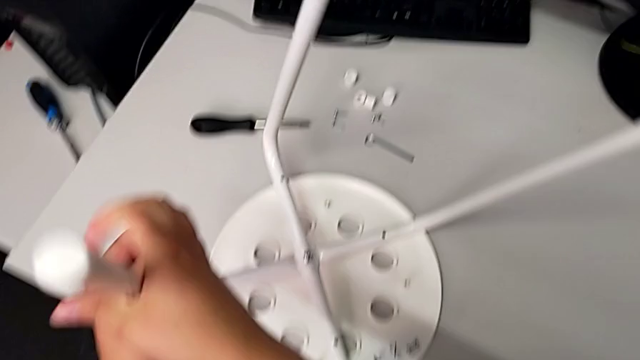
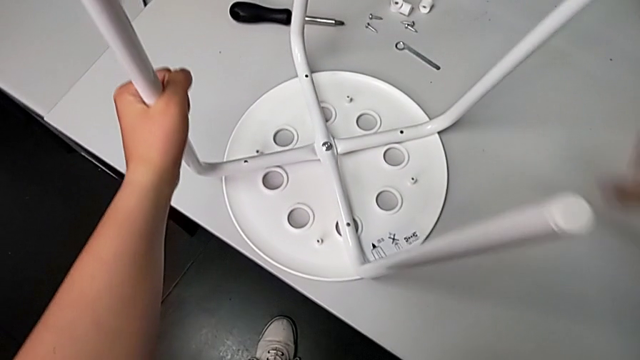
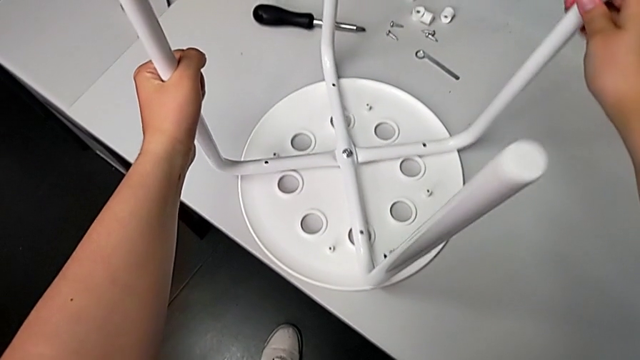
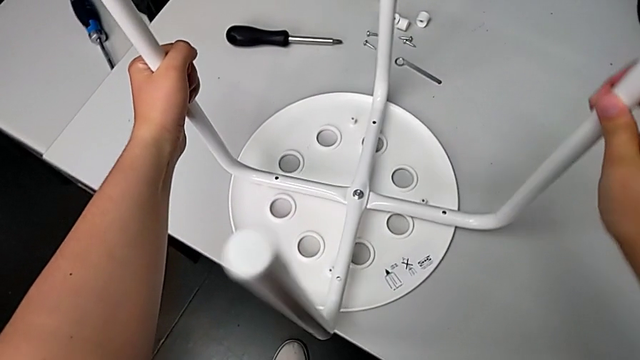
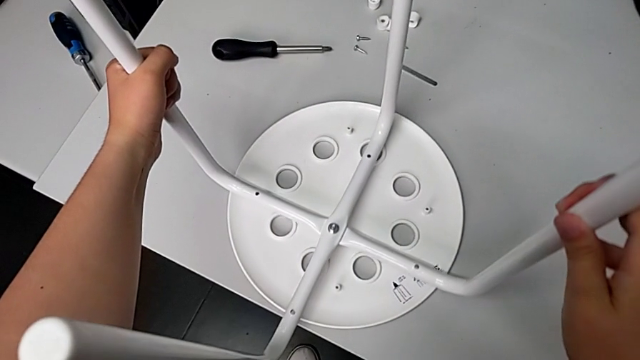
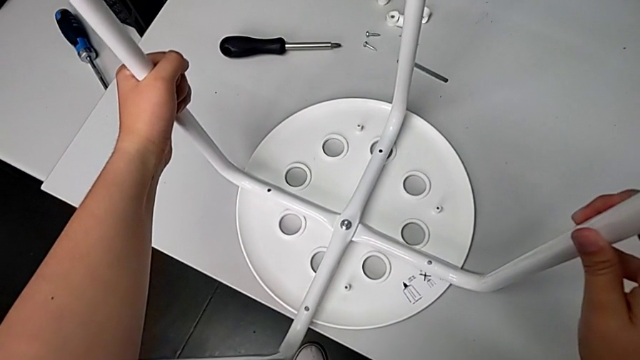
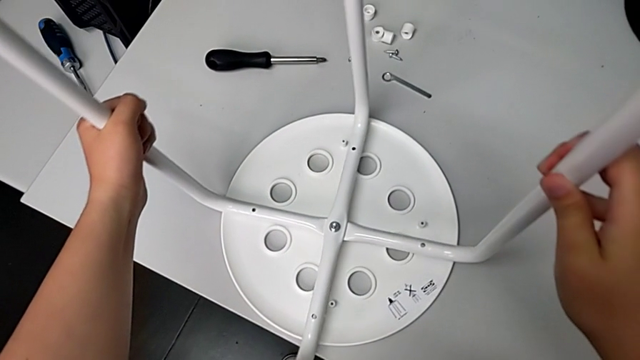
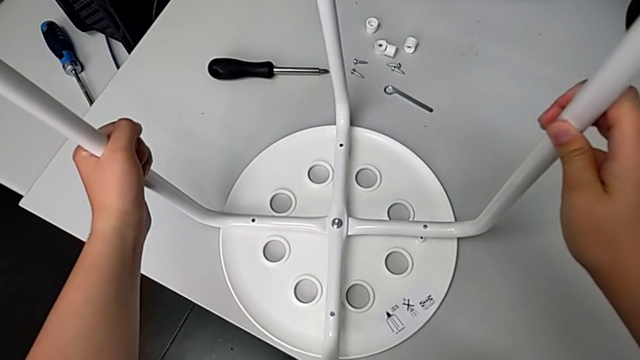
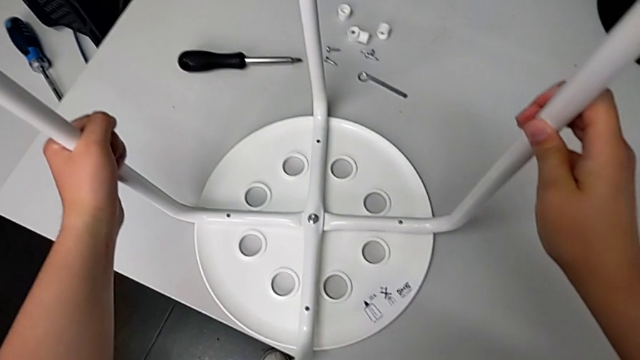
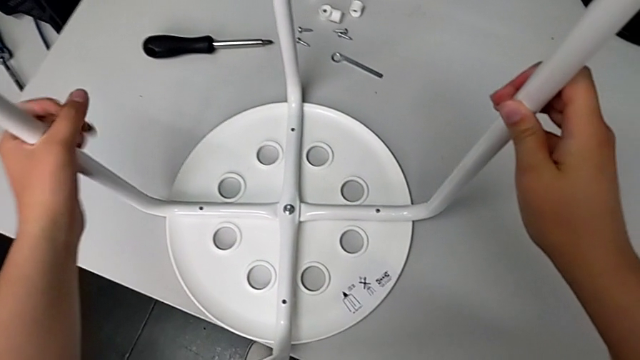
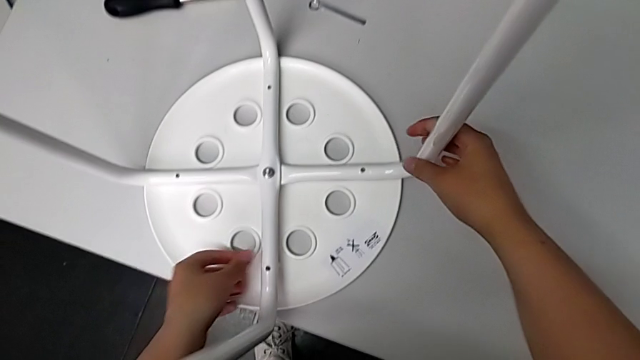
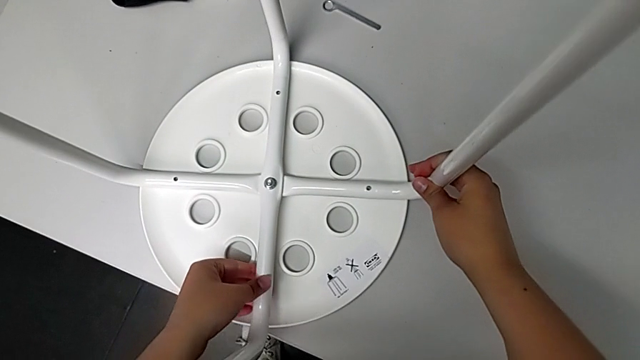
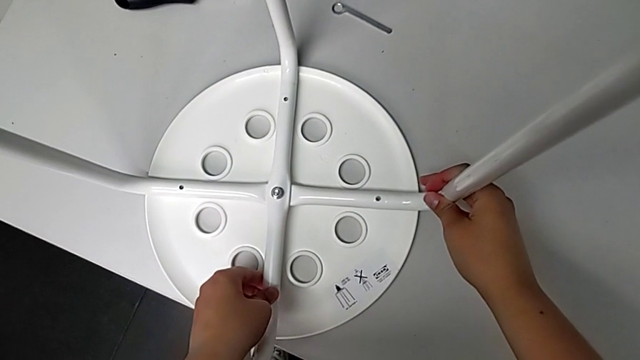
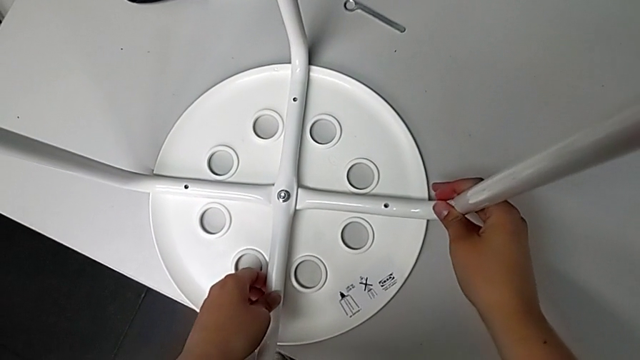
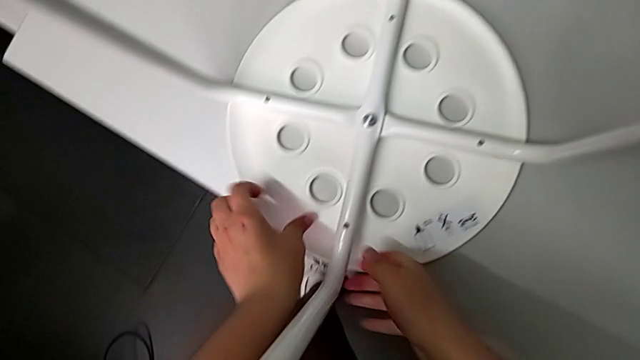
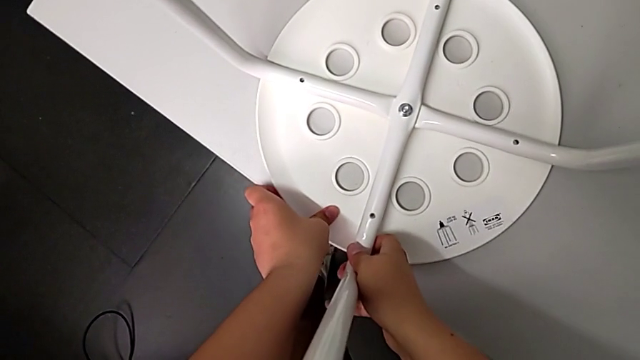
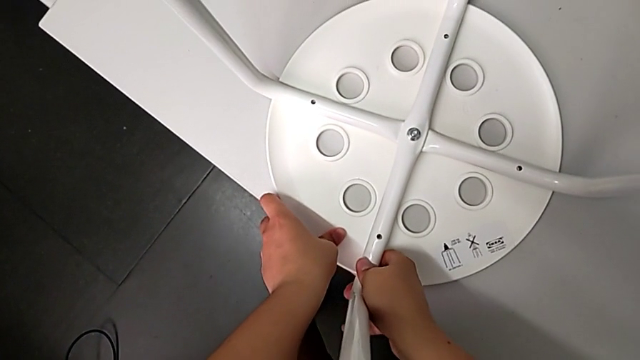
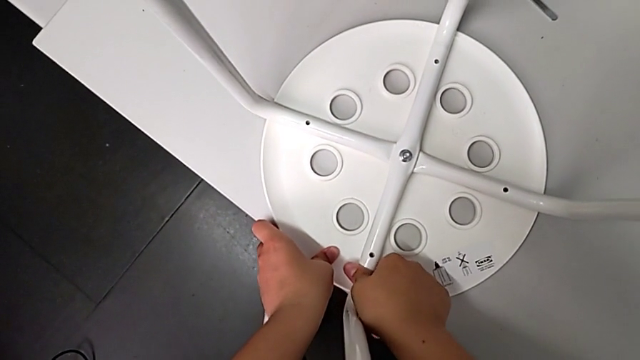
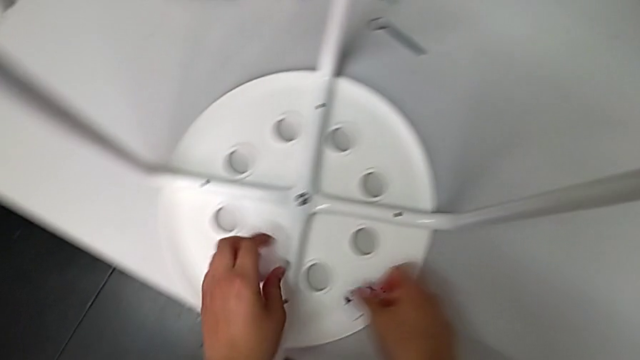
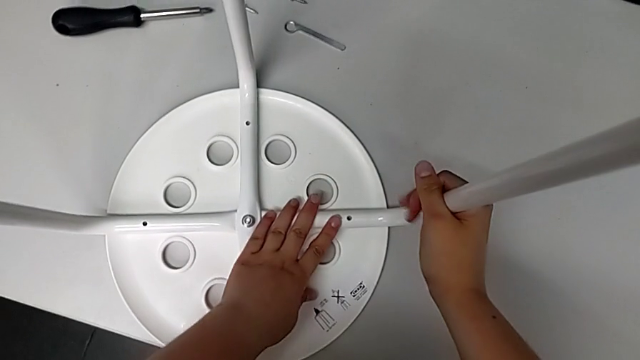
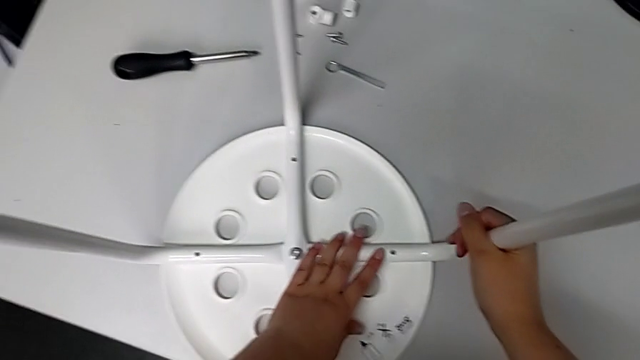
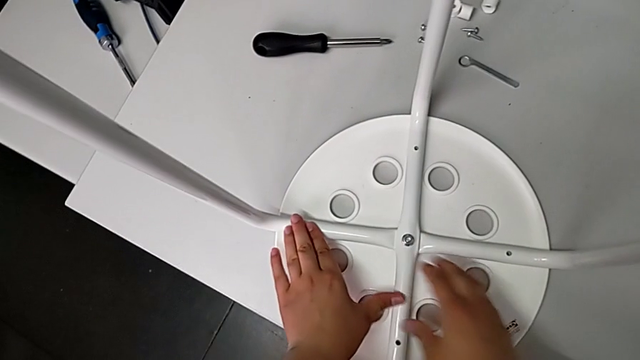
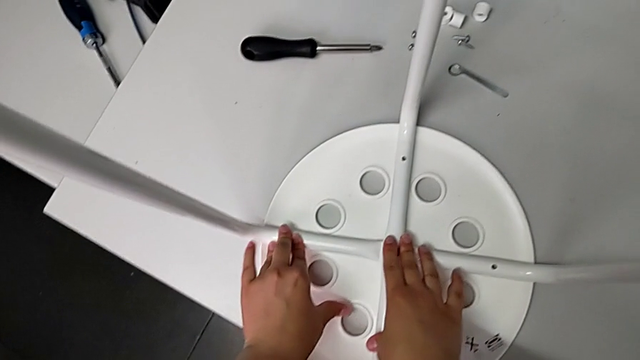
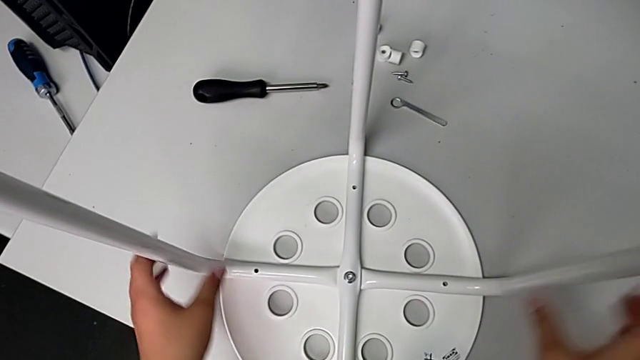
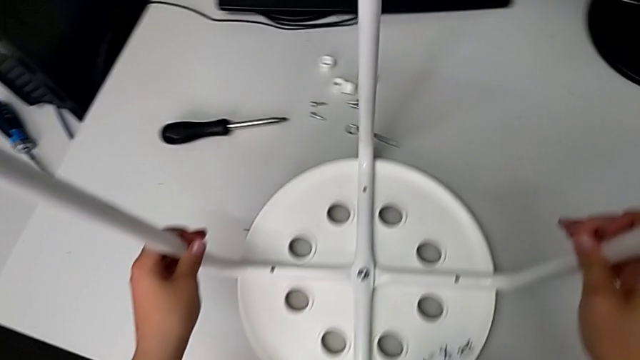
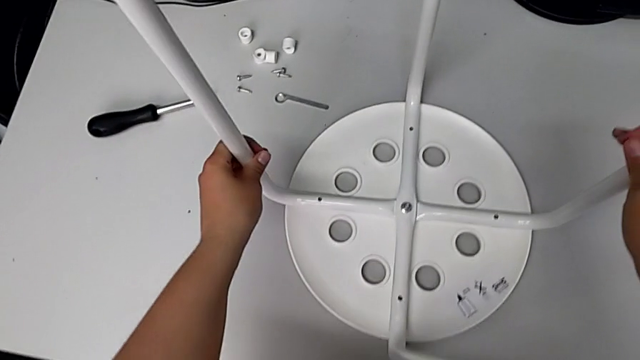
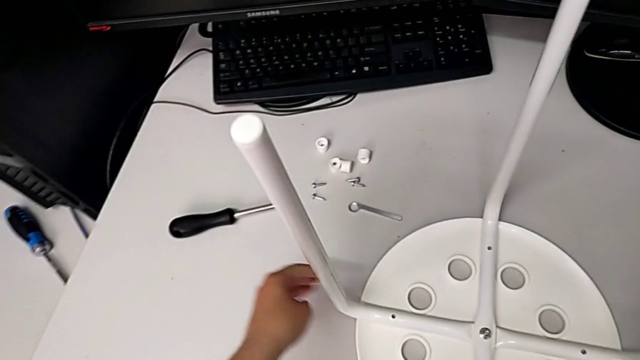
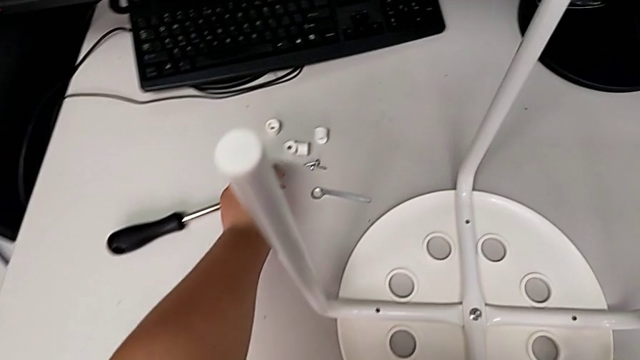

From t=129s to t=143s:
The camera wearer is assembling the seat. They insert the leg, push it, grab it and place the stool.

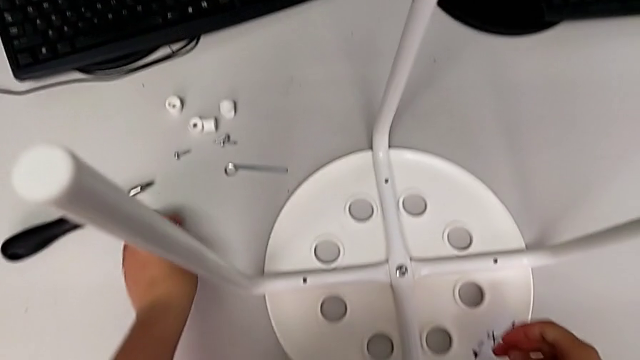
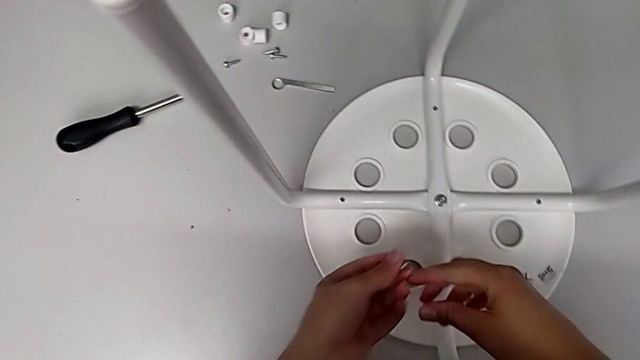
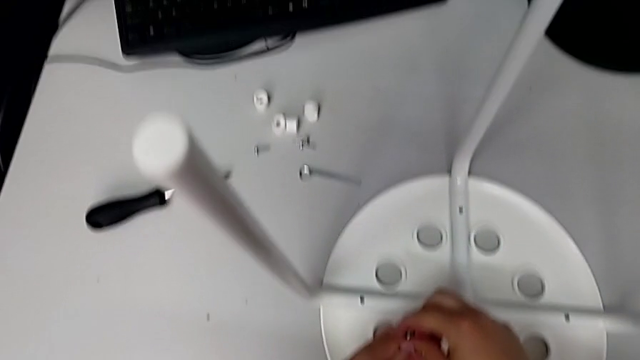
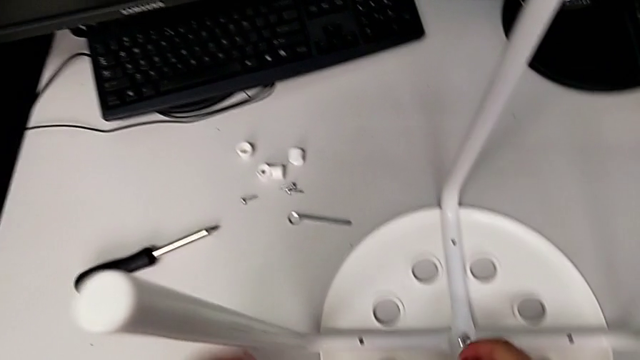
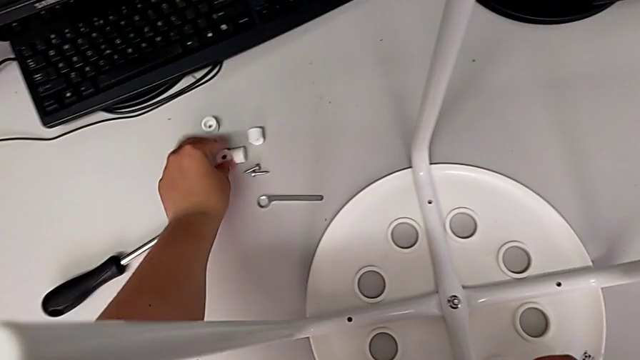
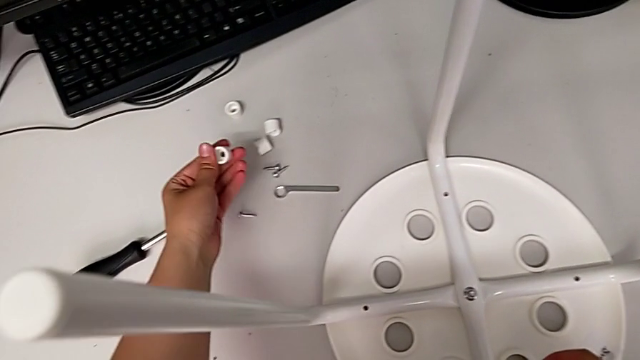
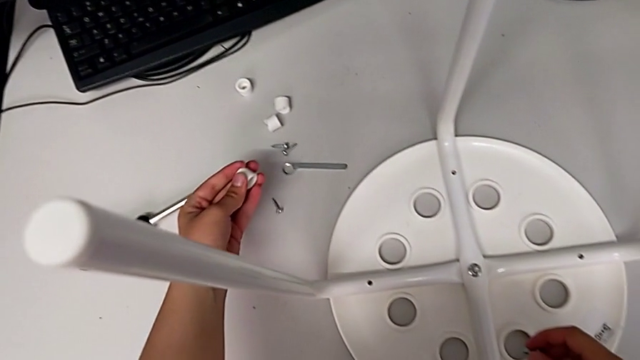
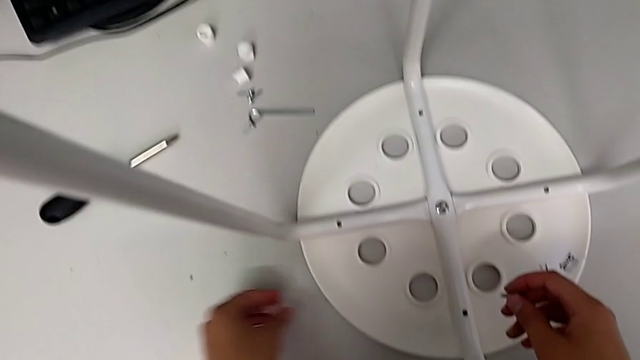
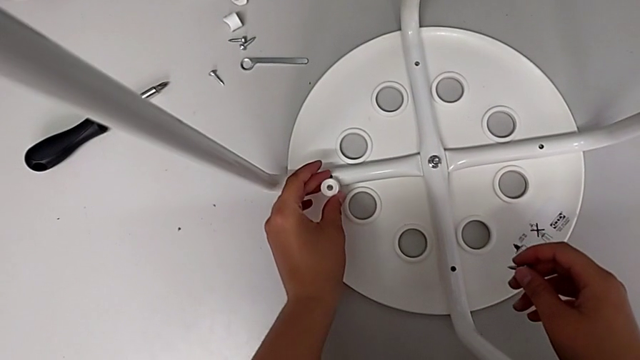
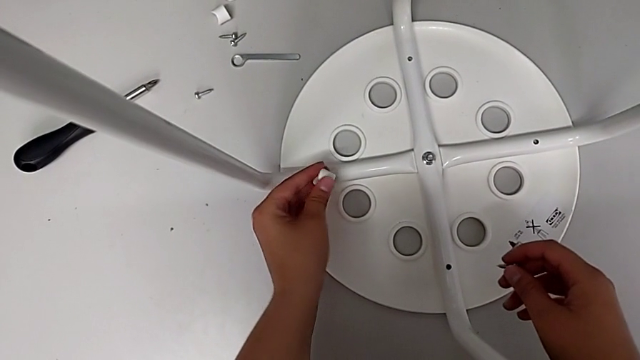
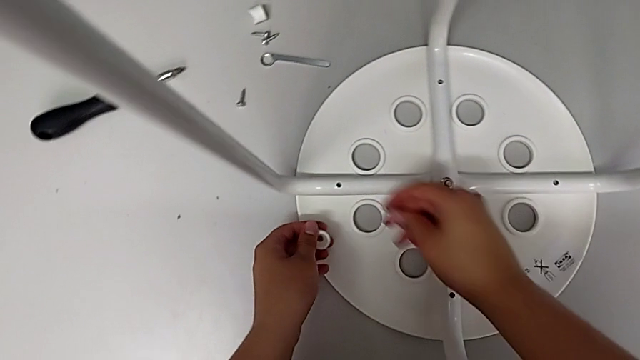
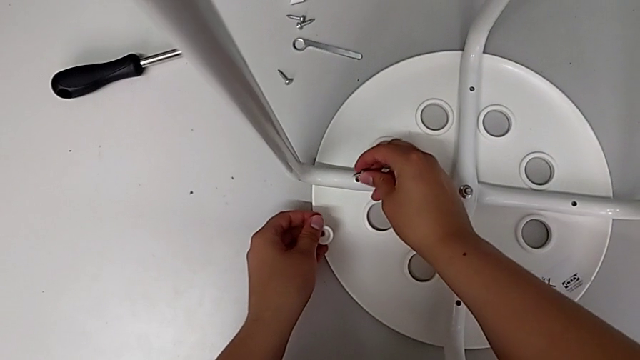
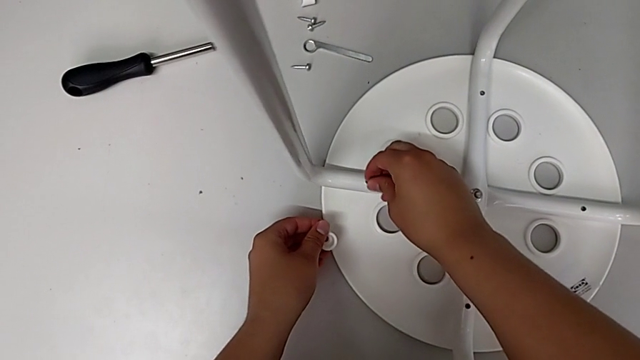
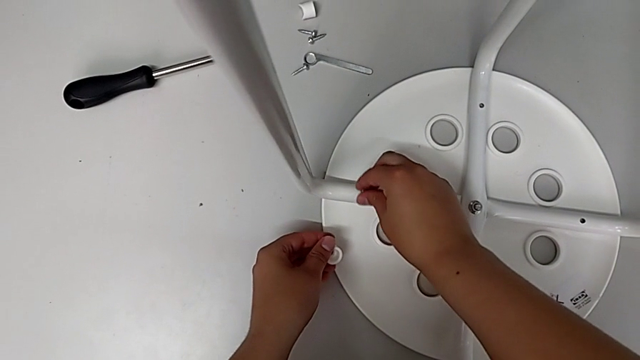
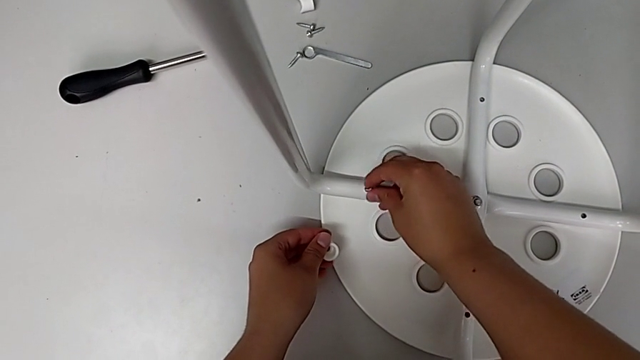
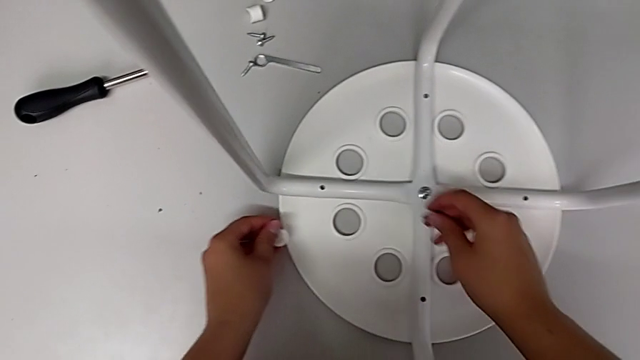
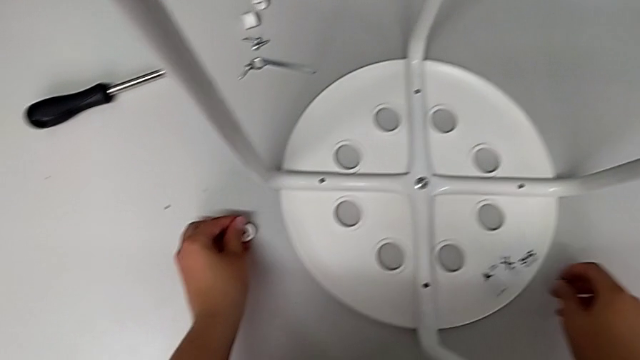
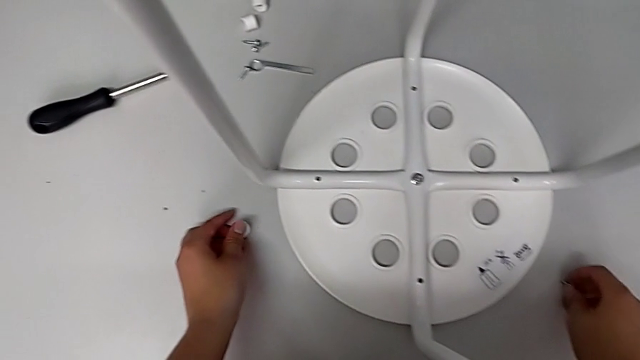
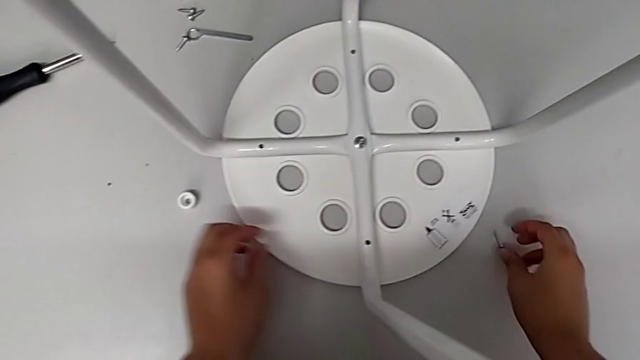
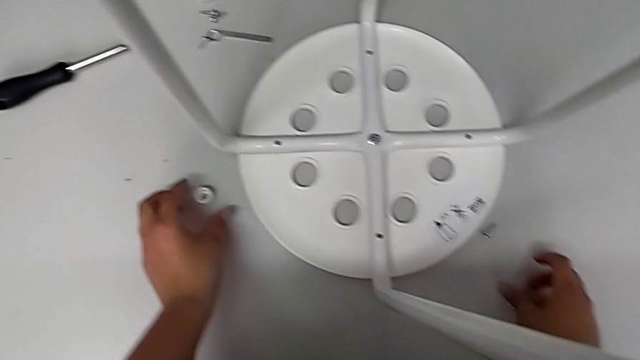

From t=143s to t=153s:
The camera wearer is screwing the first screw. They lift the first screw, grab it, grab the first washer and lift it. They wrongly insert the first screw, disassemble it and drop it. They grab the first screw.
